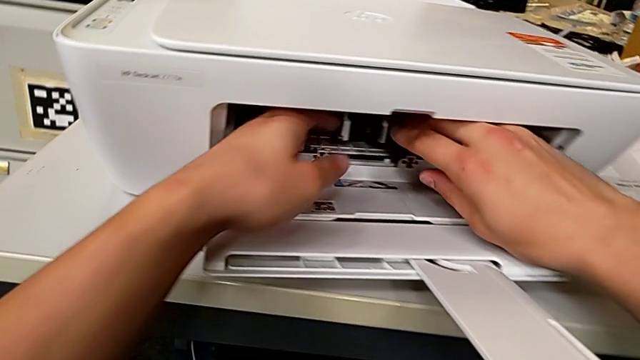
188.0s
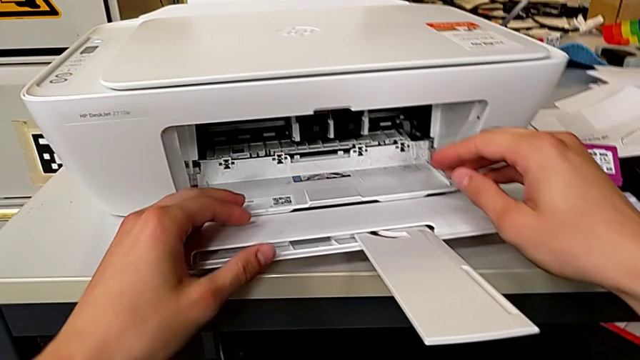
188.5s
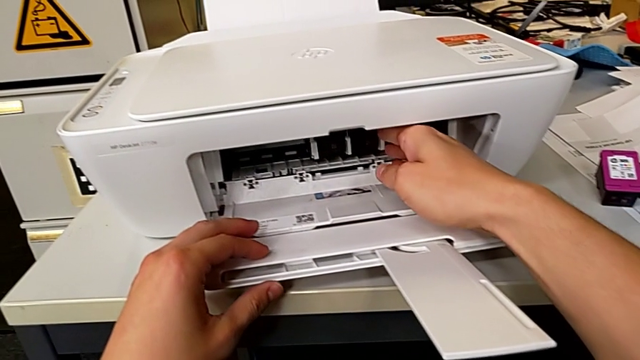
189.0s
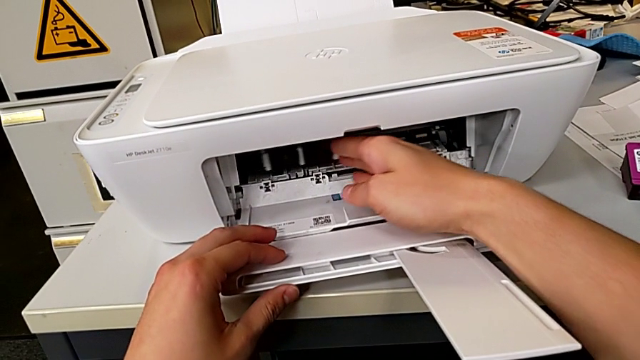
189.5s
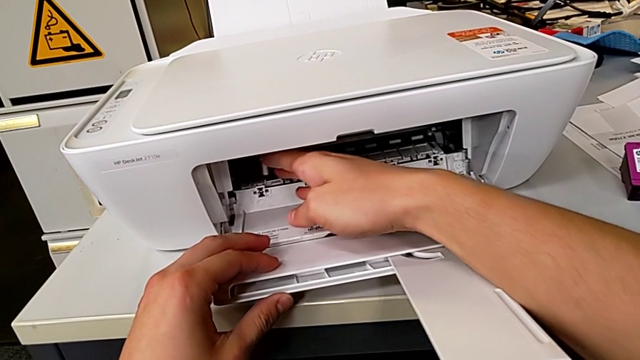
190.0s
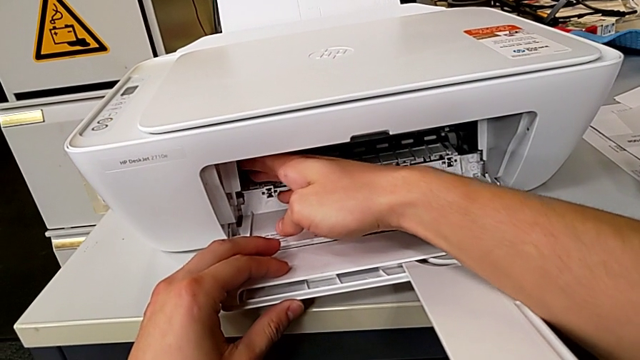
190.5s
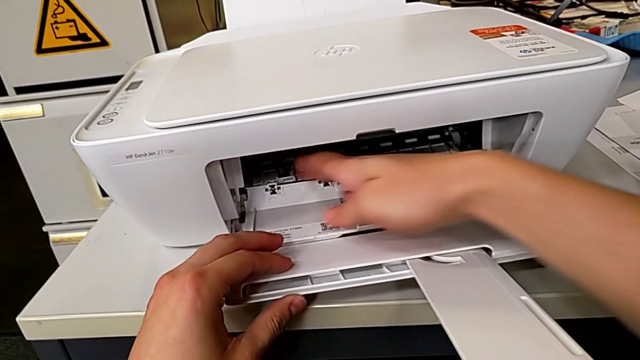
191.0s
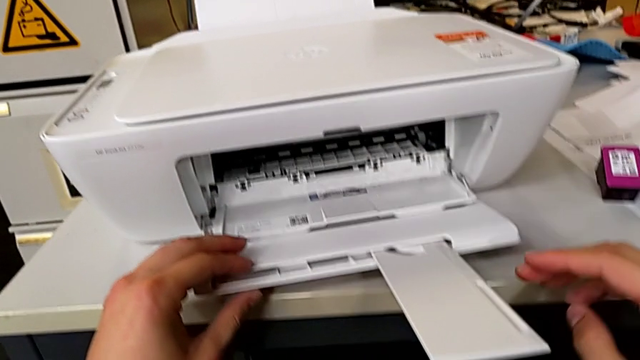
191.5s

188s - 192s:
The camera wearer is inserting the ink cartridges into the printer. They slide the ink cartridge.

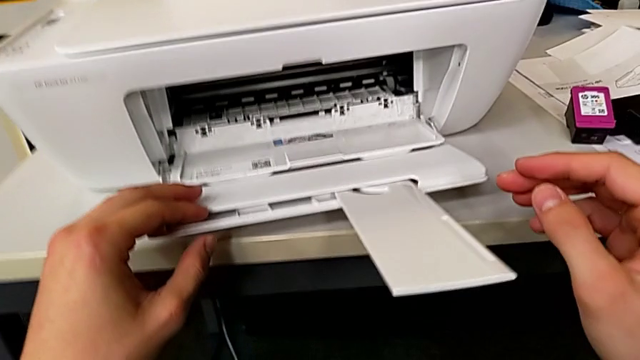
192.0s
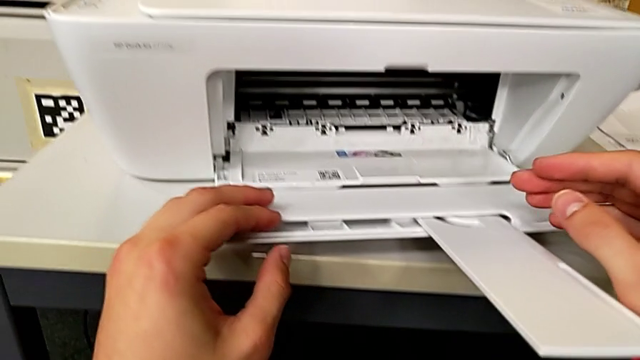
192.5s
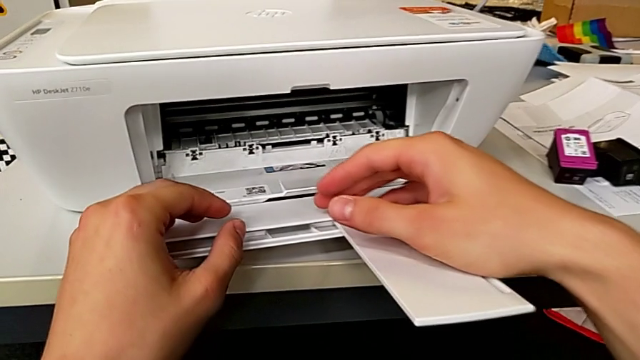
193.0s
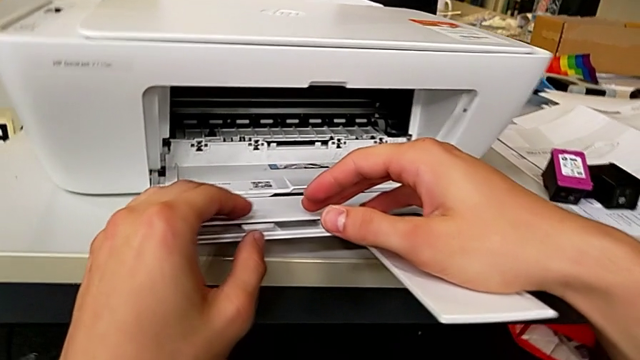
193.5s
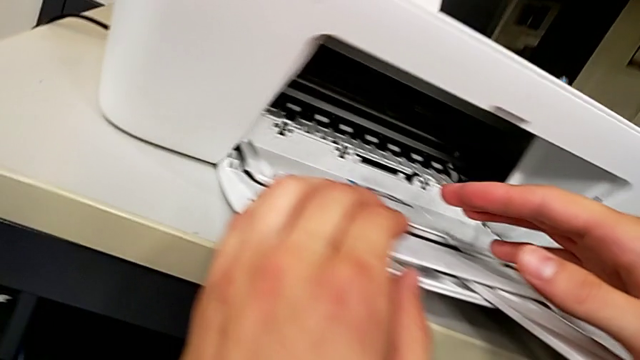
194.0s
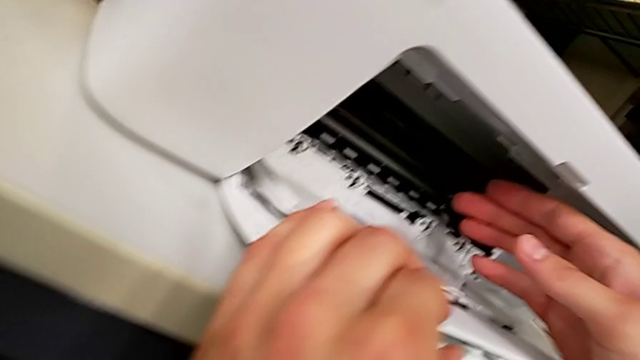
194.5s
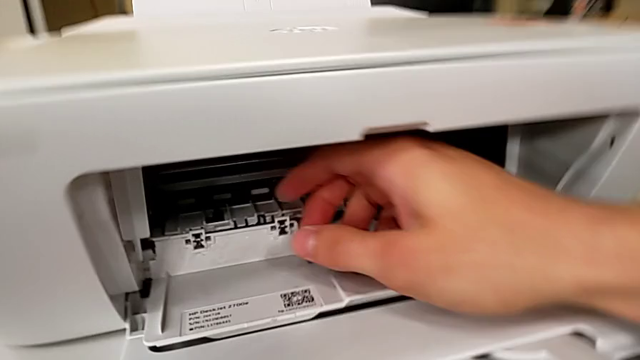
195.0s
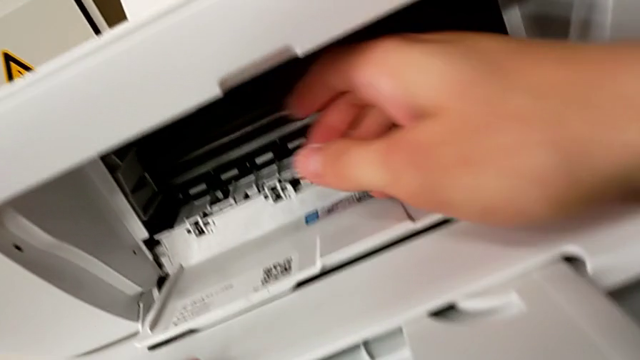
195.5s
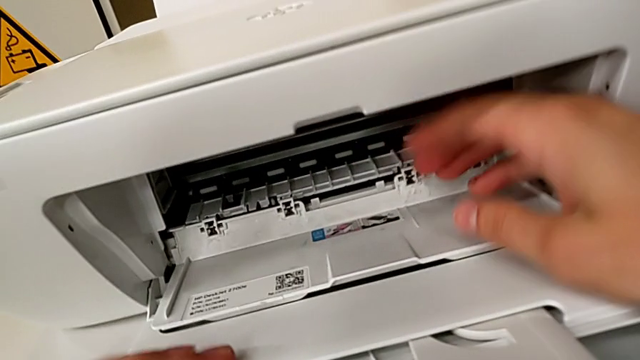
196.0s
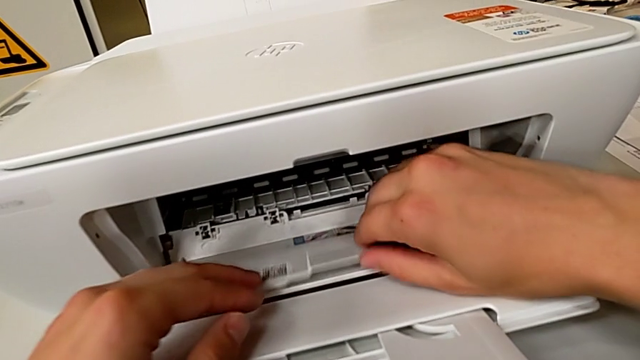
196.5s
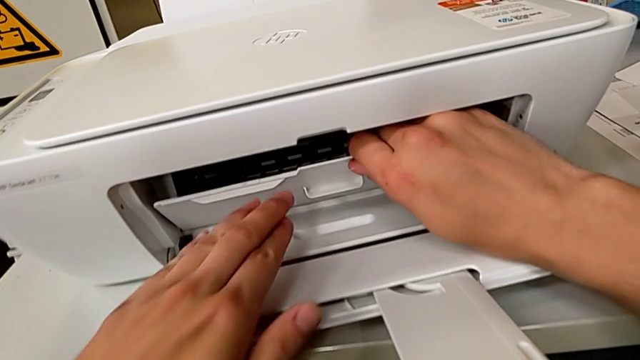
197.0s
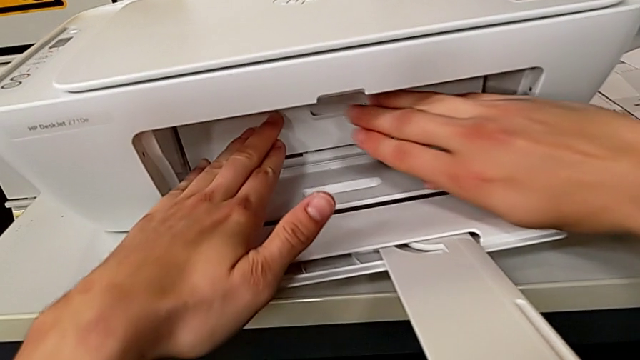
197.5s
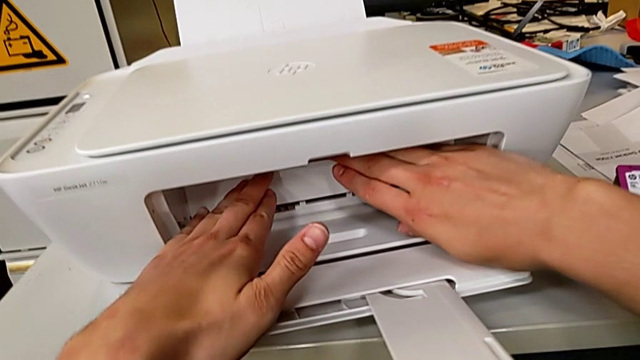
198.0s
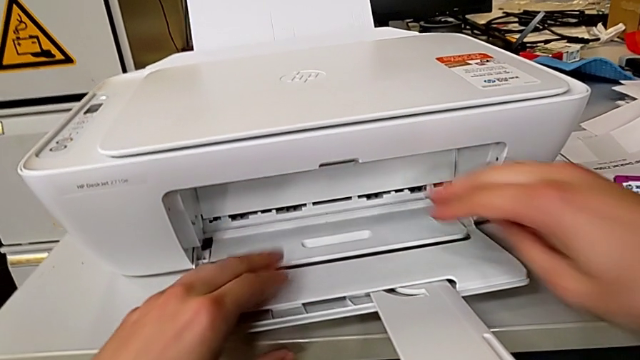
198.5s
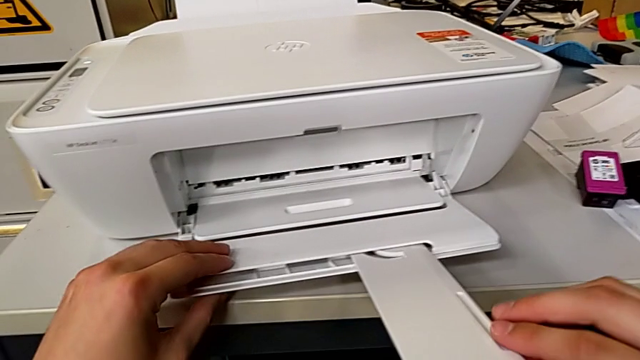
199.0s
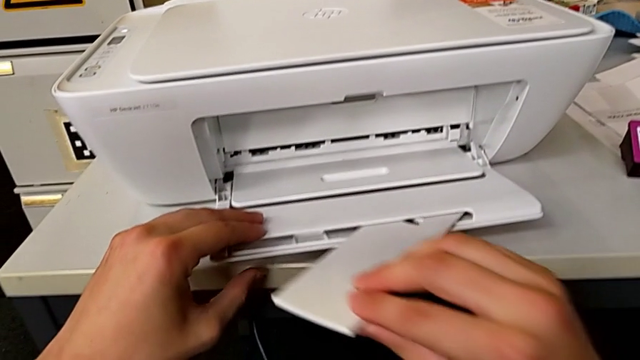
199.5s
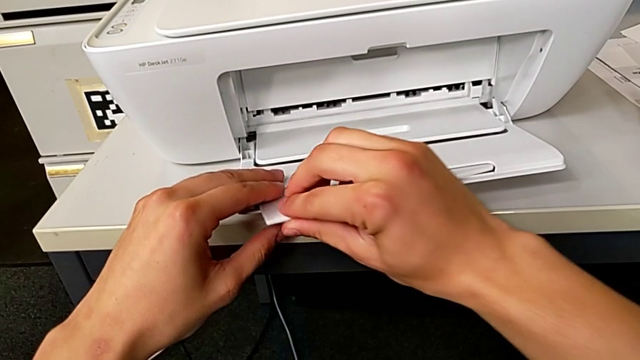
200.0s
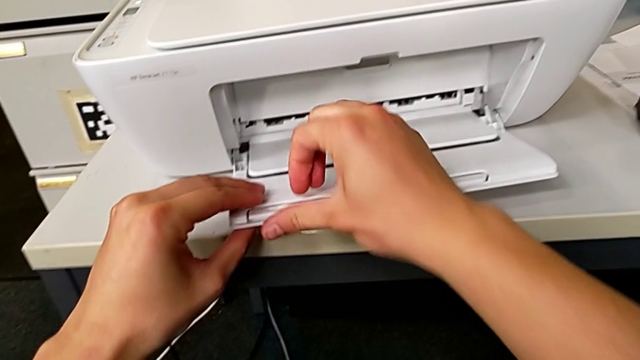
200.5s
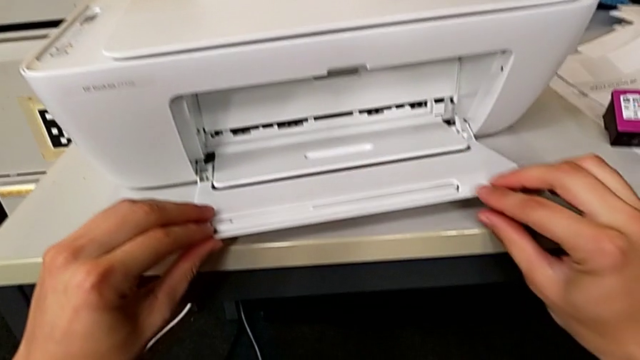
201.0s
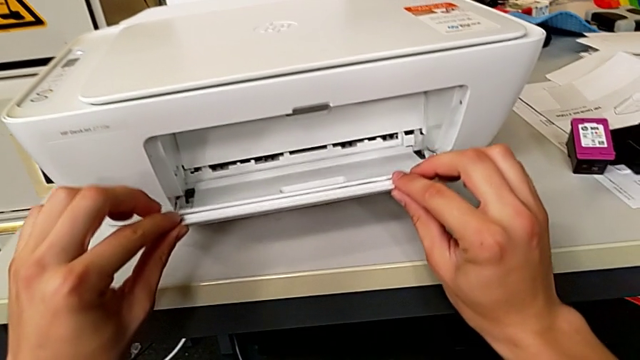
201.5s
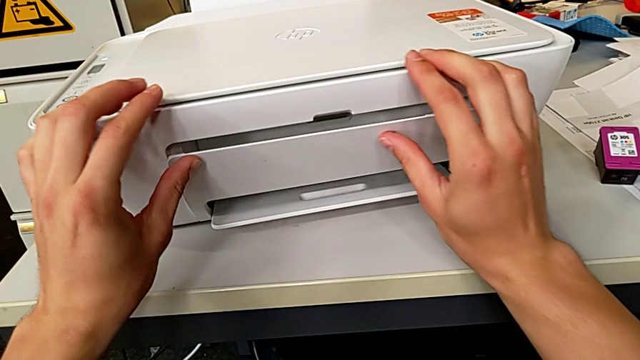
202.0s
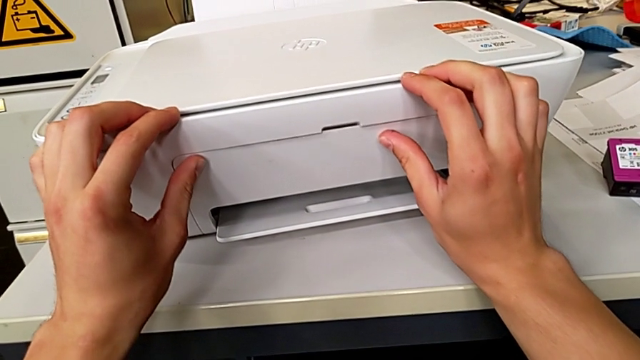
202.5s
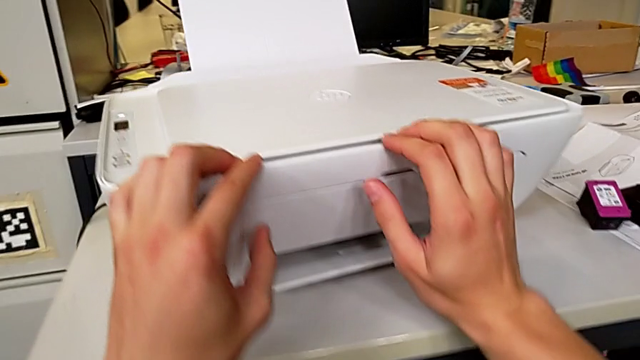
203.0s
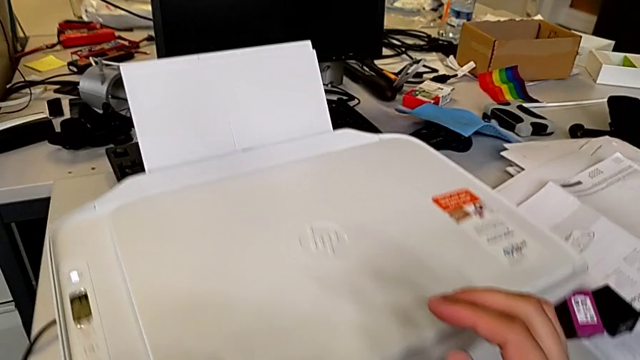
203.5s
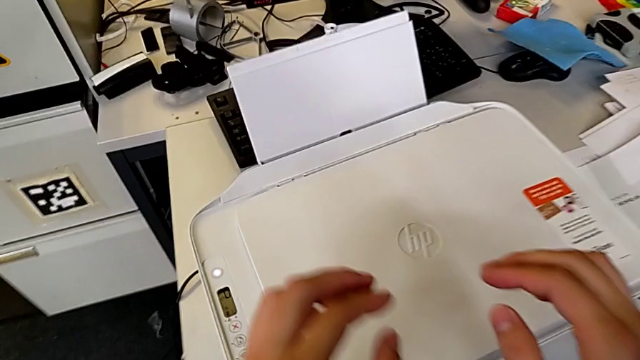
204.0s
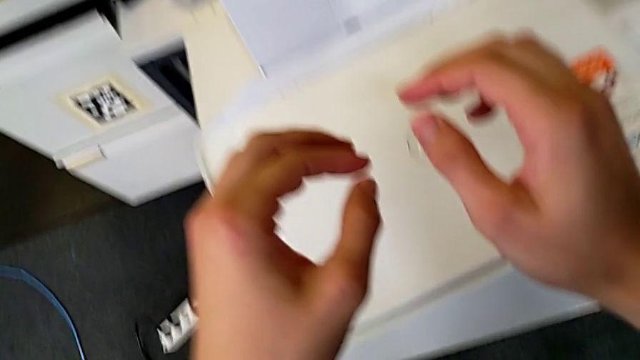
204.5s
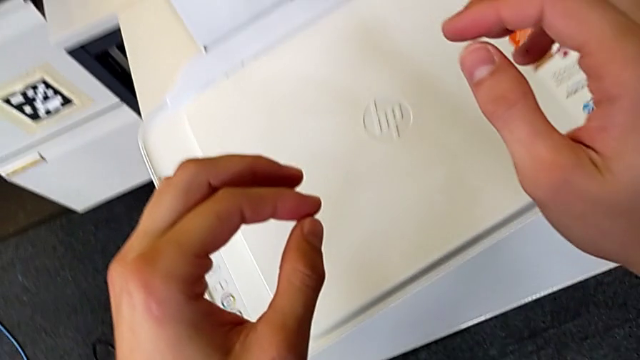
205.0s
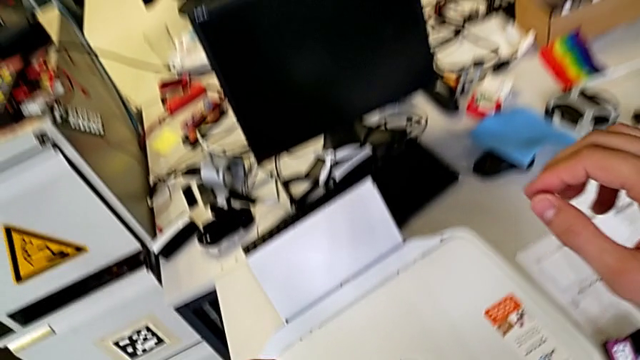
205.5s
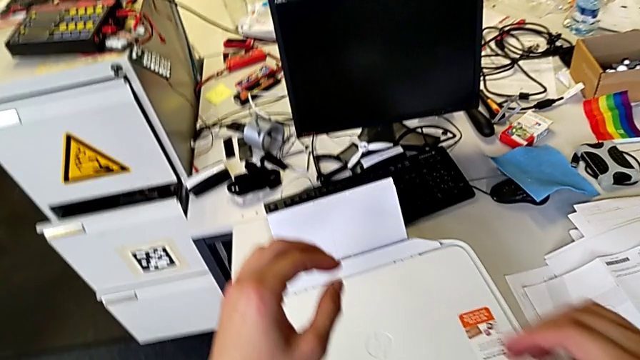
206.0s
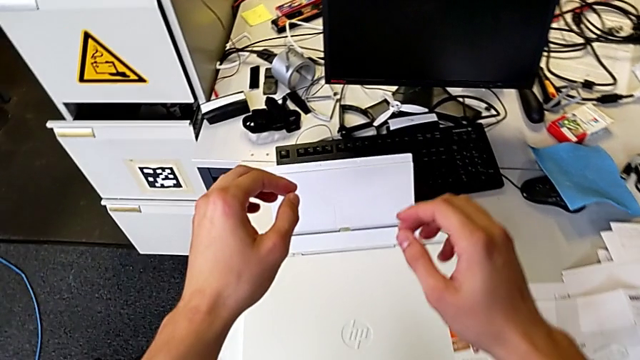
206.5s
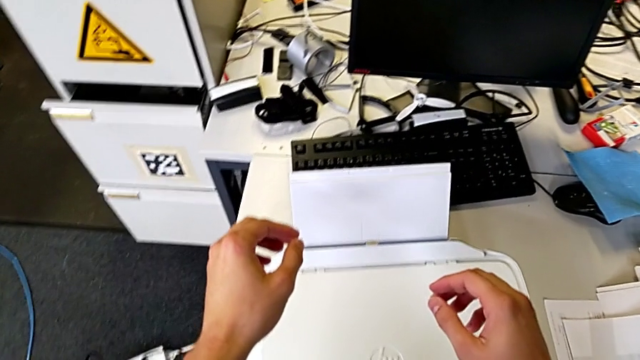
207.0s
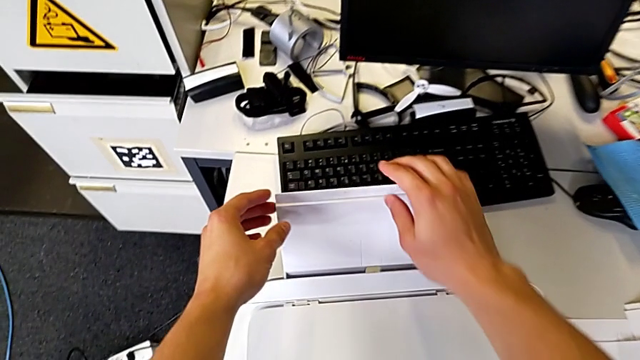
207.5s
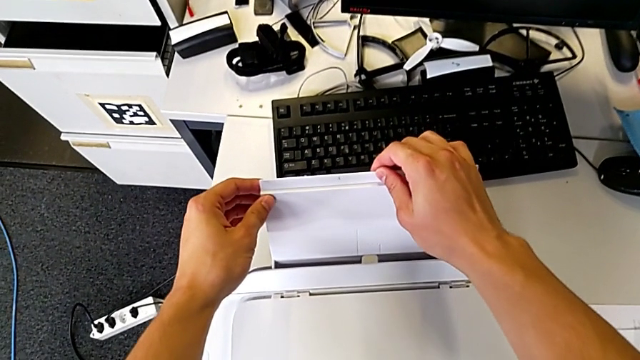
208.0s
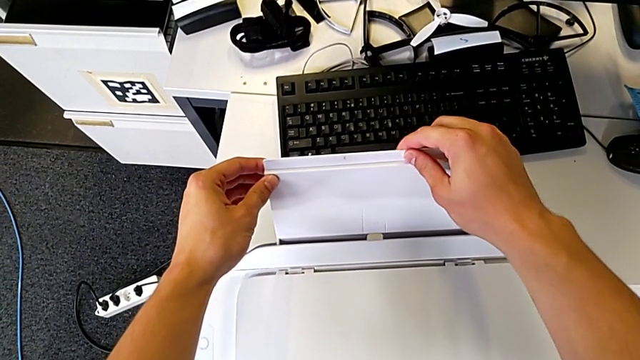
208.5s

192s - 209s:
The camera wearer is closing all the parts of the printer. They close the cartridge gate, close the extending paper tray, close the paper tray and begin to wrongly close it, and they can't close the paper support.
